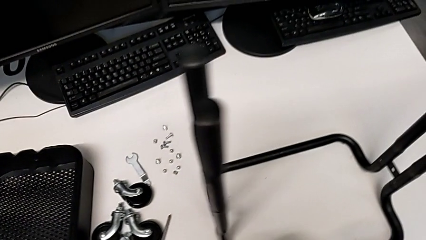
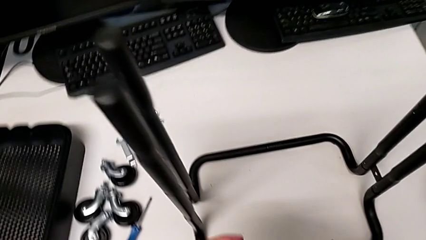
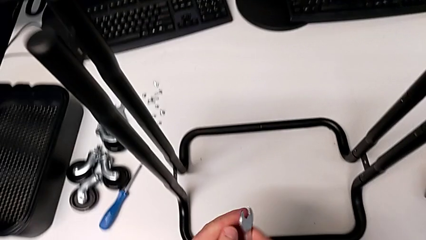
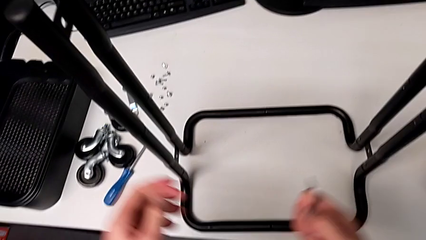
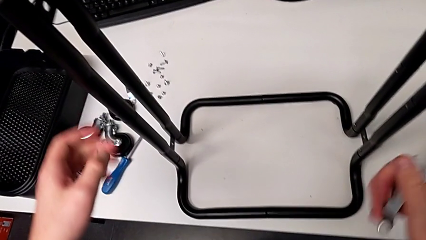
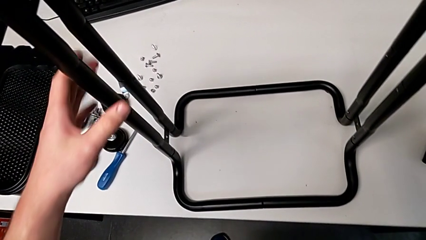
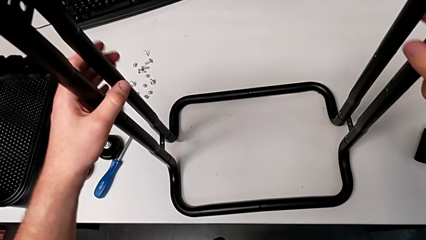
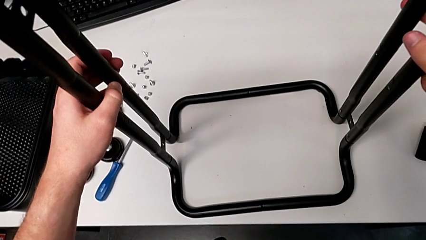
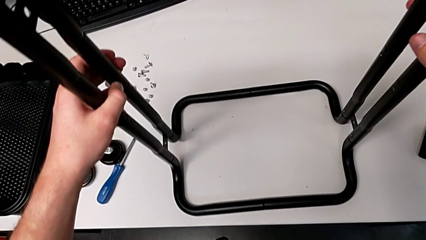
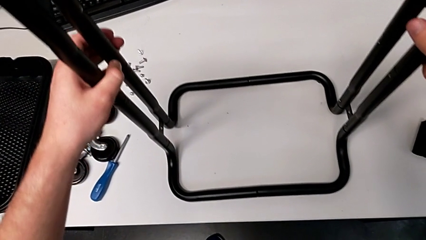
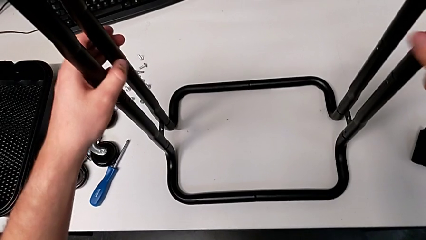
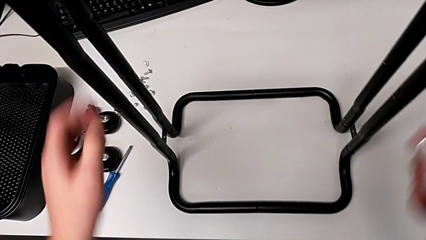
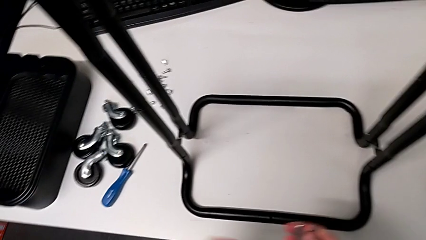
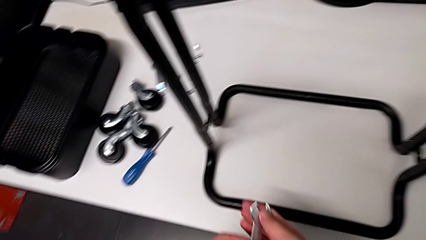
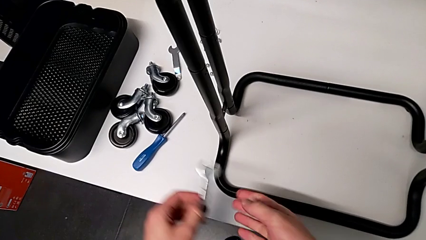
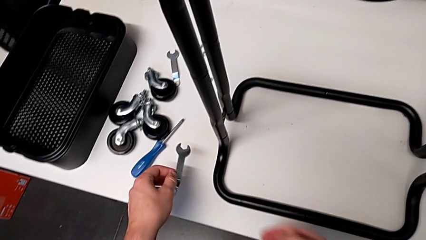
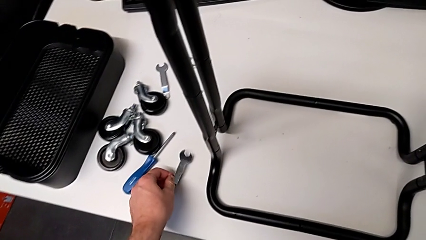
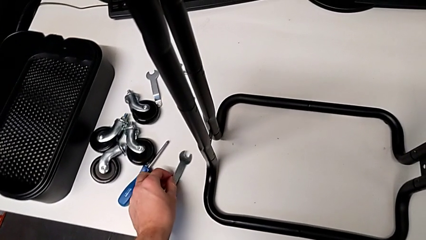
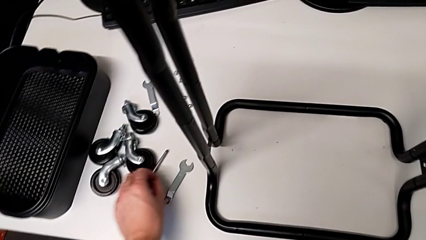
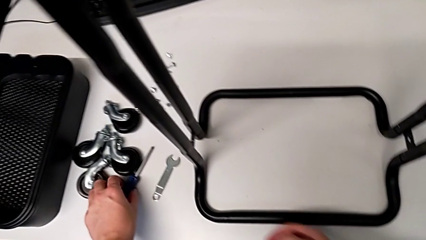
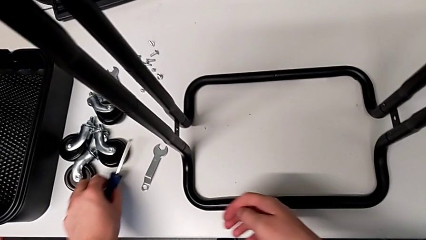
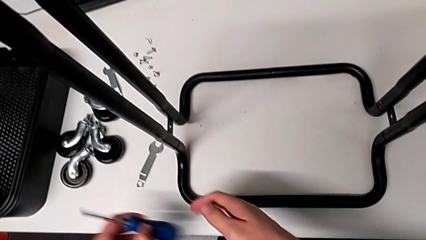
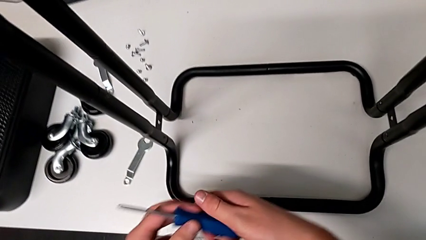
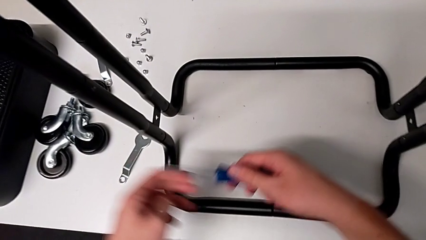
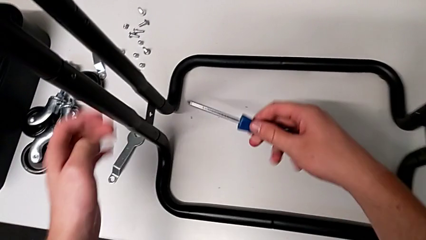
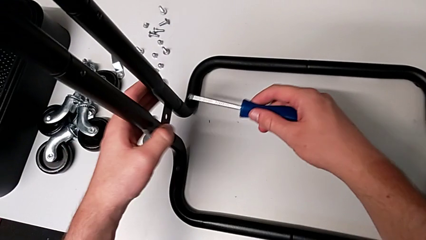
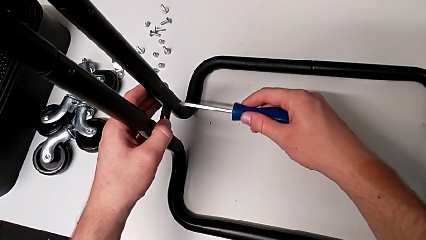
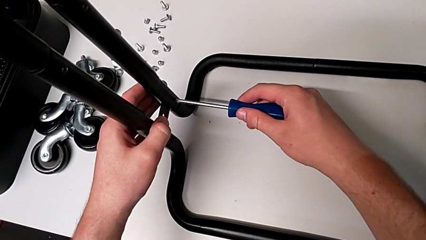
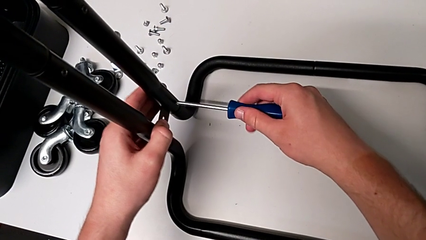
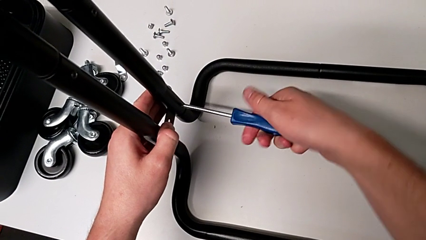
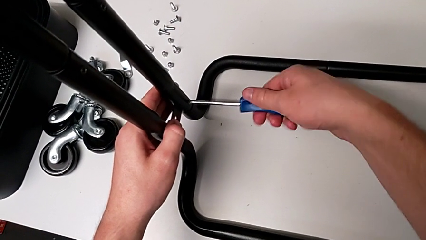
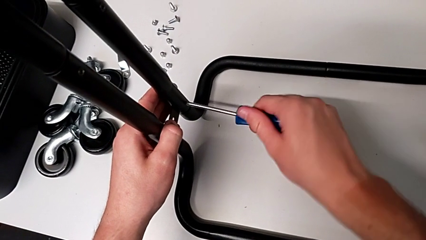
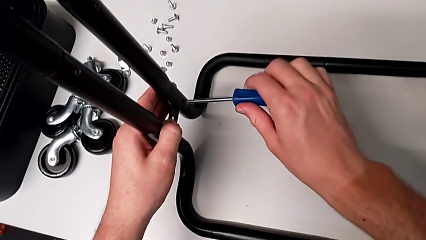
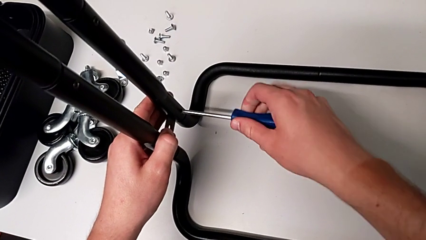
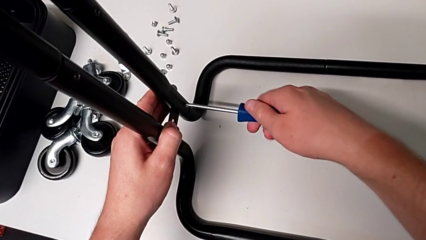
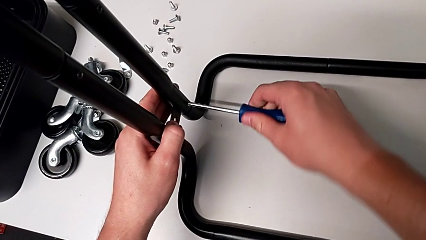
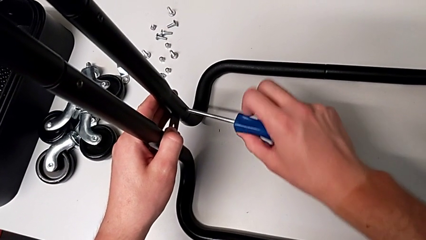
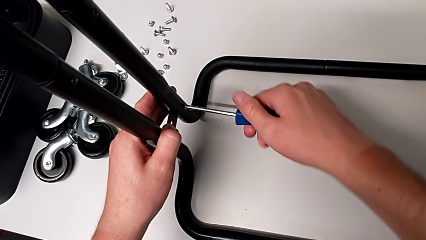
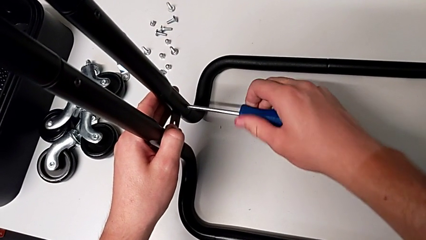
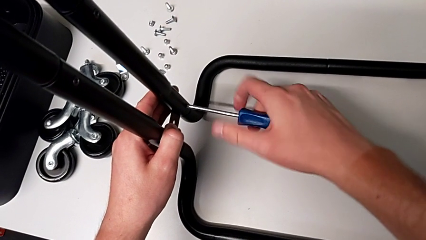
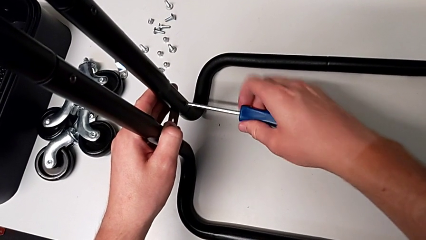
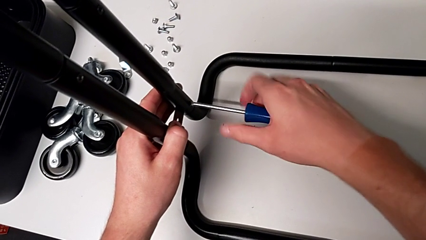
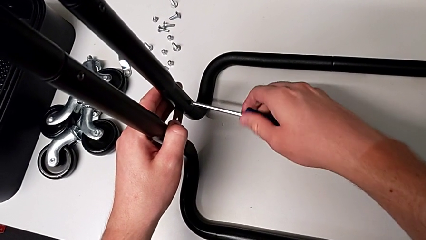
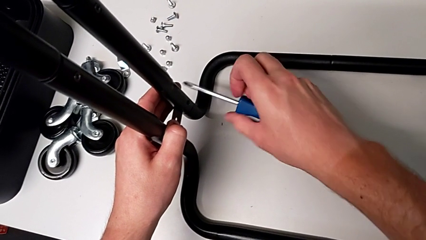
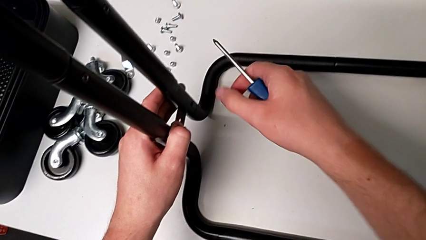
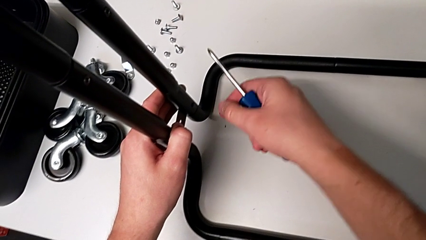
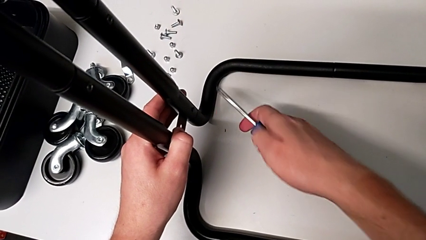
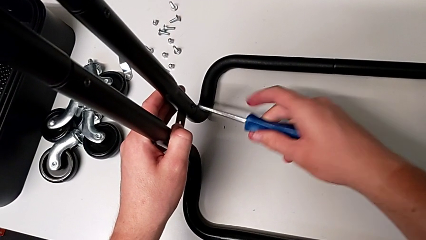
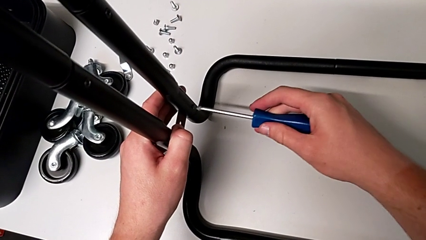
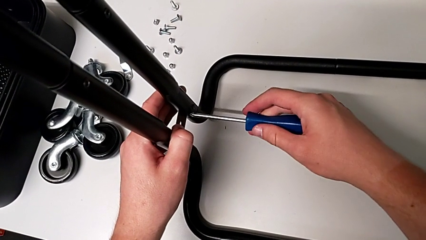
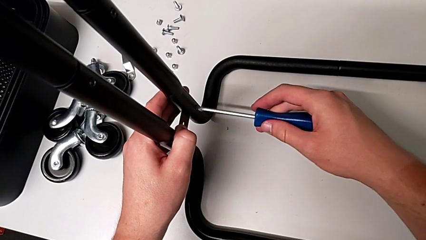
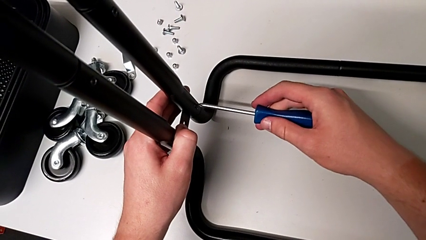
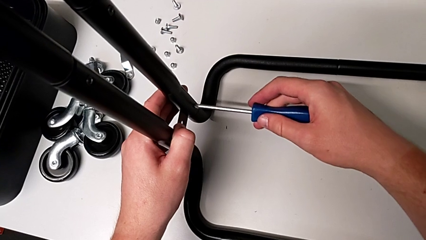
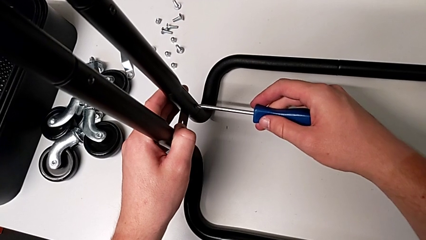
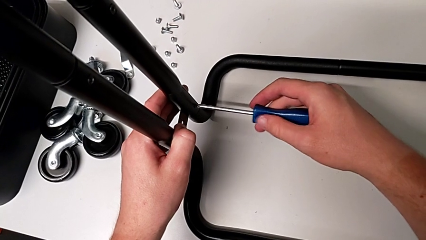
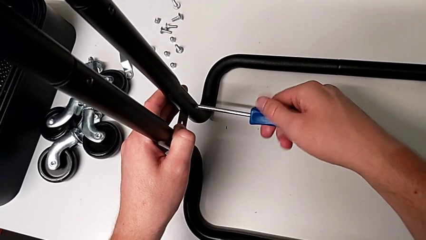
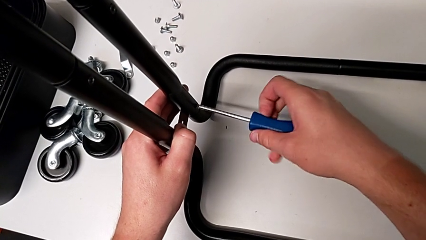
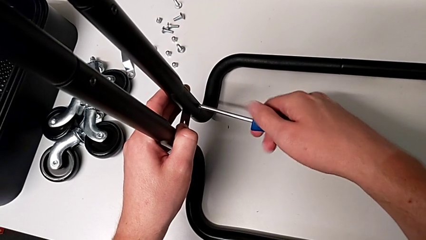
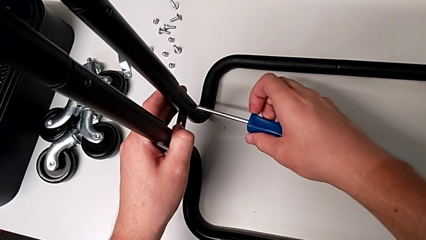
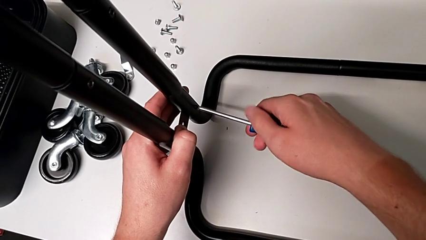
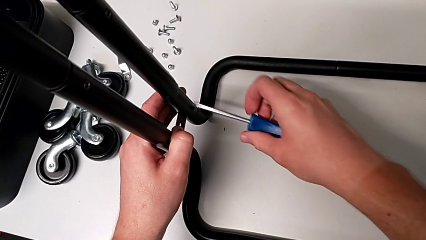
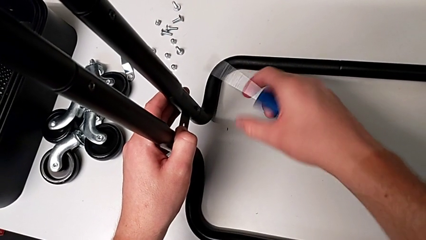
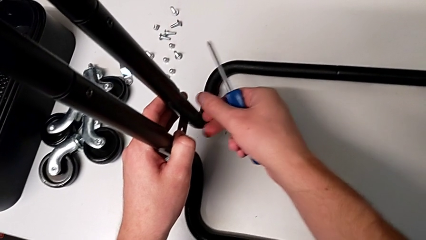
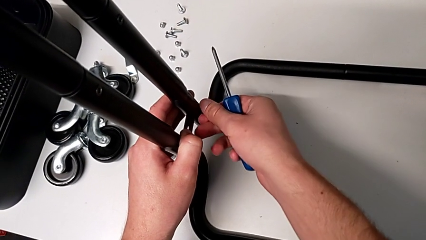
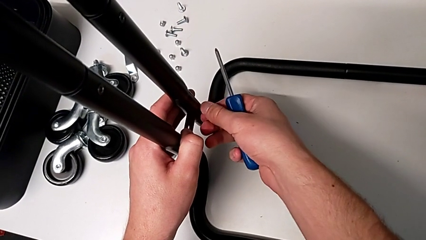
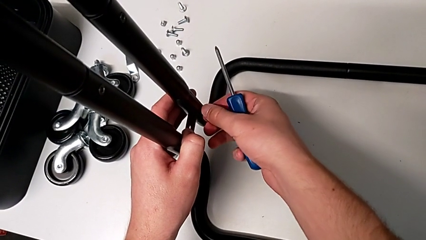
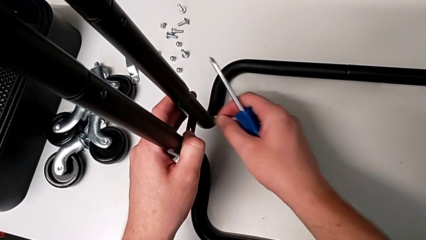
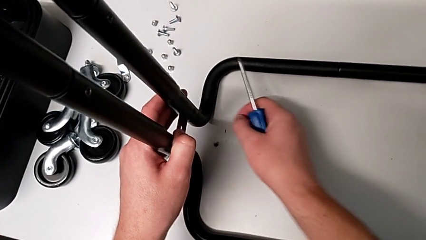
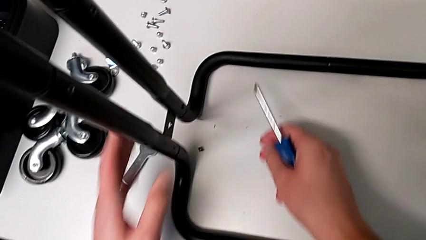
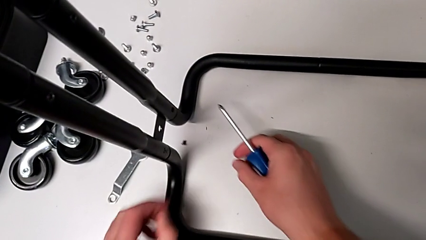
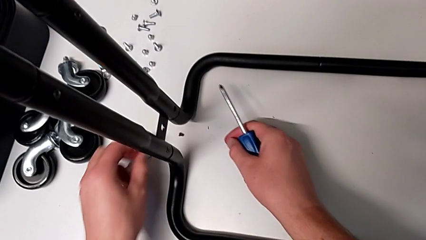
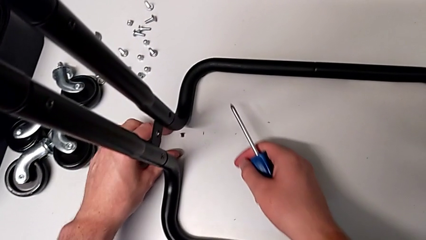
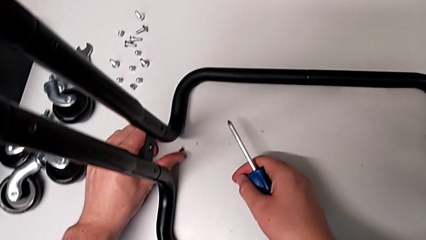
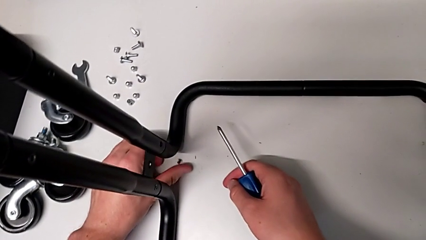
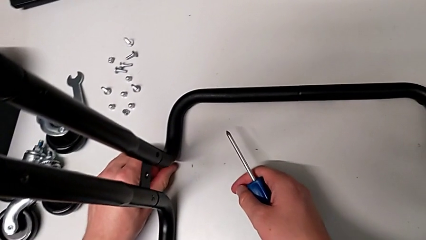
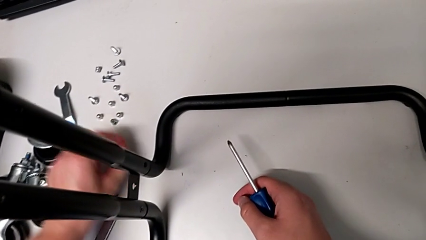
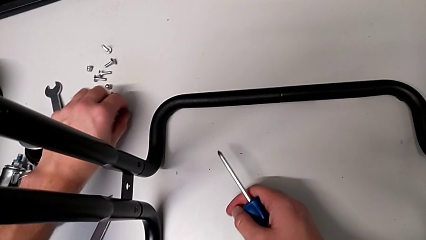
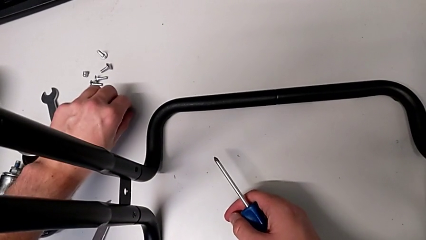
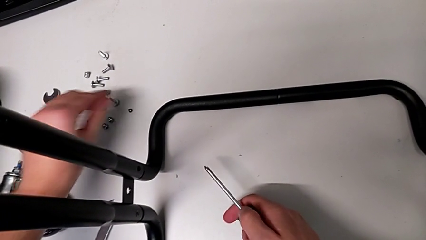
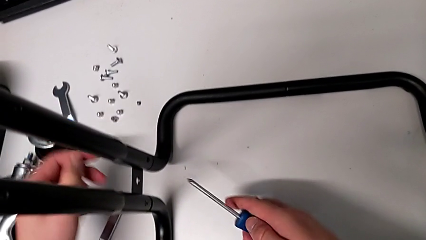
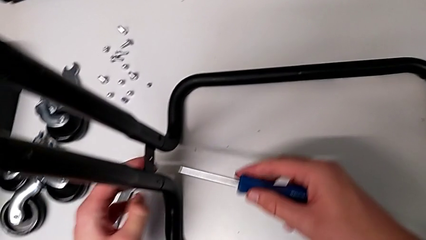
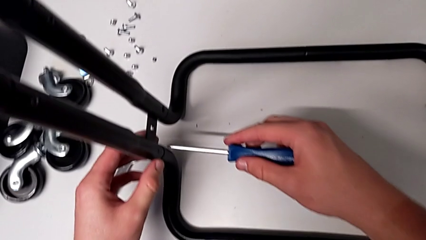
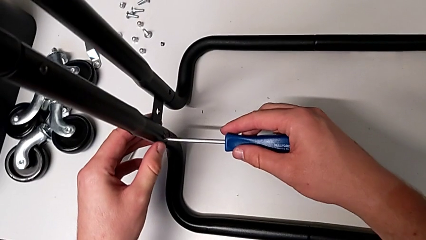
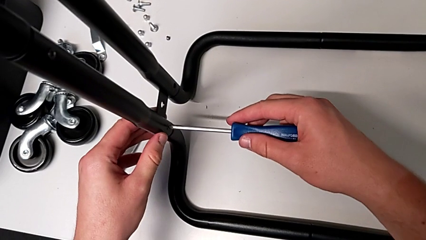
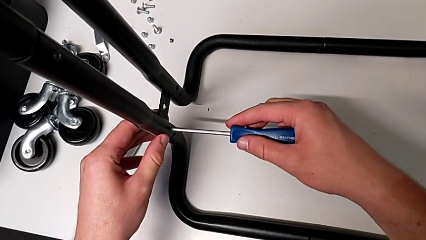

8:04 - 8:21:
The camera wearer is disassembling the base frame. They approach the leg, grab it and push it. They place the hexagonal wrench, grab the screwdriver and insert it. They unscrew the seventh screw, failing to maintain the grip of the screwdriver on the screw. They approach the seventh screw, insert the screwdriver, unscrew the seventh screw, grab it, disassemble it, drop it, approach it, grab it and place it. They grab the leg and insert the eighth screw.
